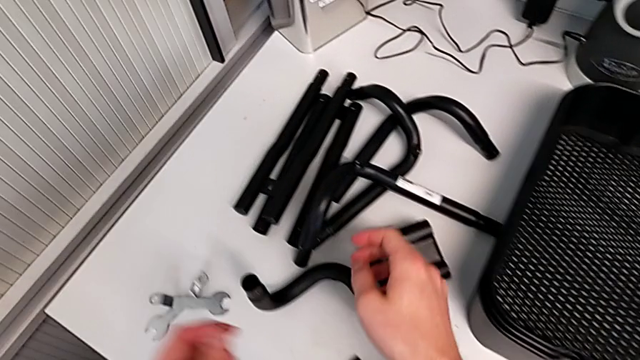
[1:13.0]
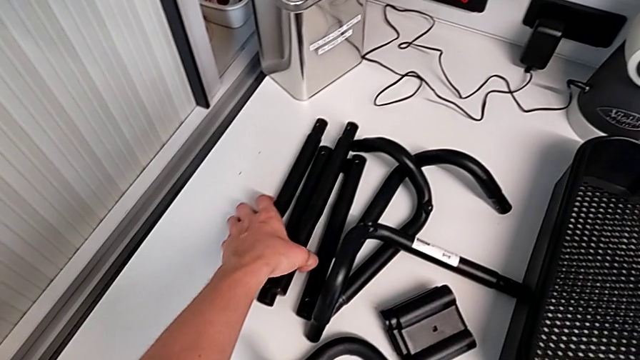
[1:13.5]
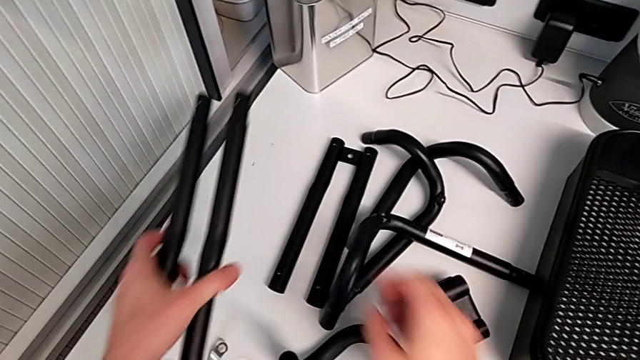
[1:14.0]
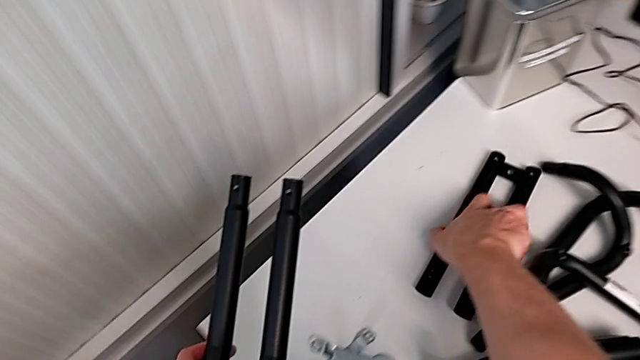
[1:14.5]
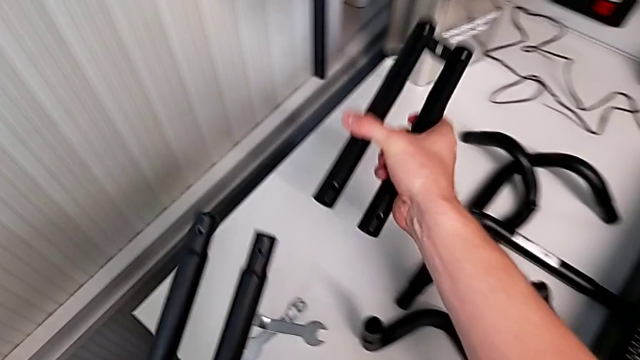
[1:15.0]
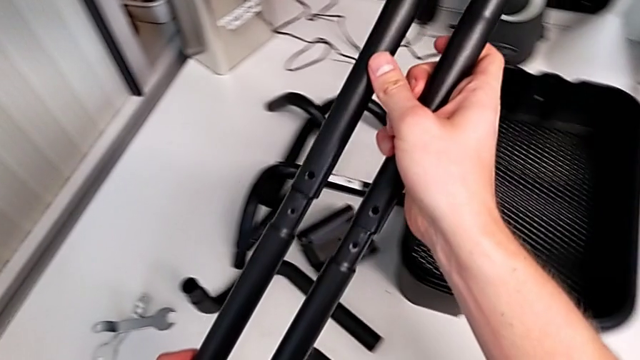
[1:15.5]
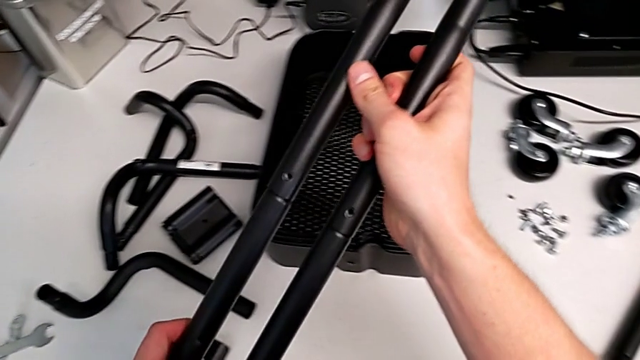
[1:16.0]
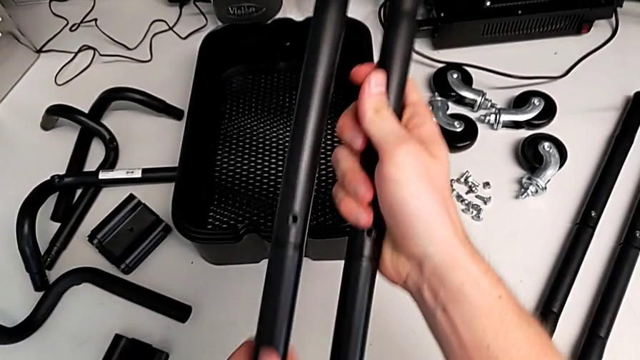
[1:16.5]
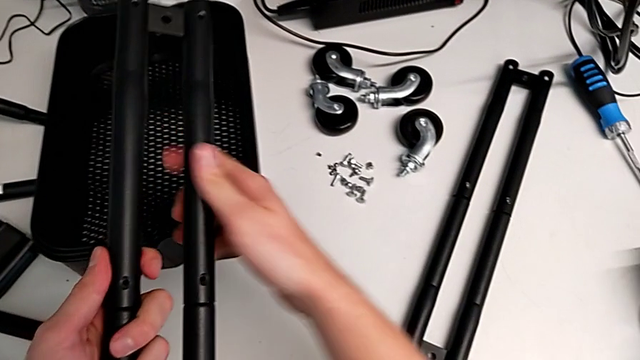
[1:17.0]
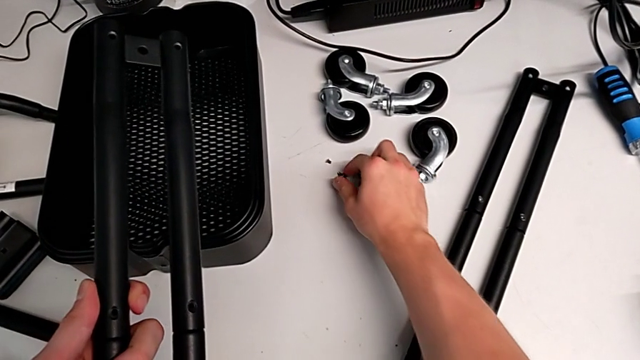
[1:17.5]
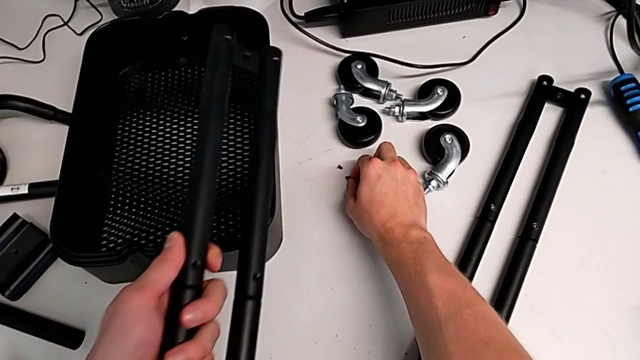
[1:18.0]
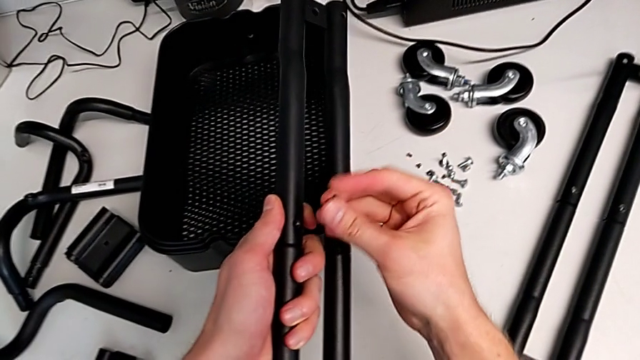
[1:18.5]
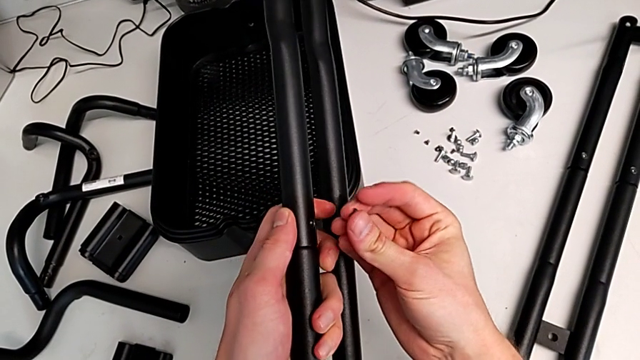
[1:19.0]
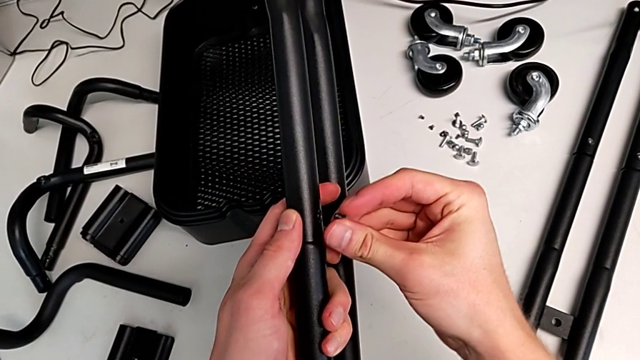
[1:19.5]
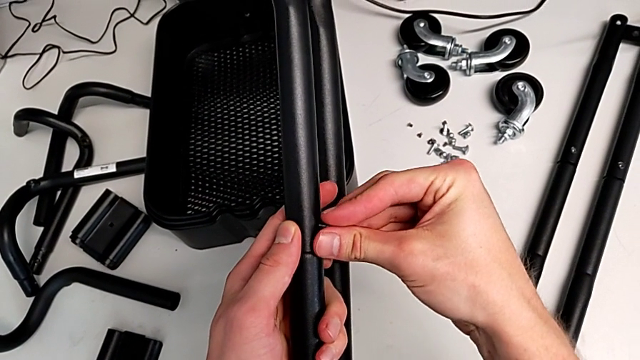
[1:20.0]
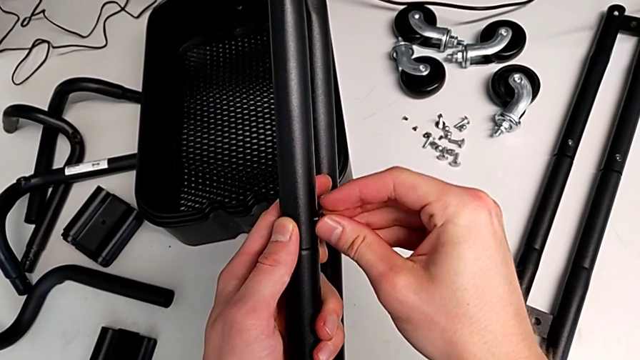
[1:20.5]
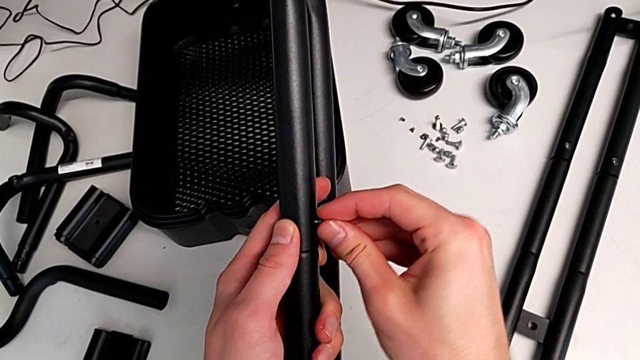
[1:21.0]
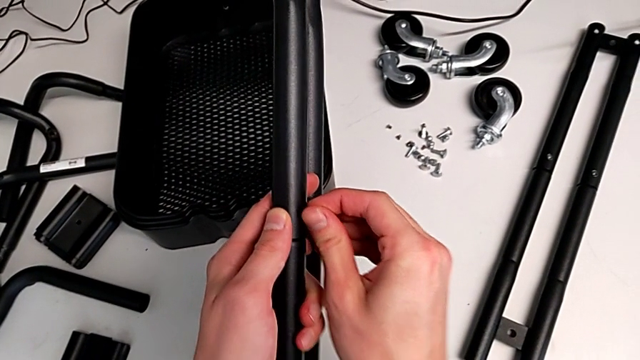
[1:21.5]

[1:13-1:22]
The camera wearer is assembling the second sidebar for the shelf. They grab the third leg, grab the fourth leg, assemble the second leg, grab the screw and insert it.

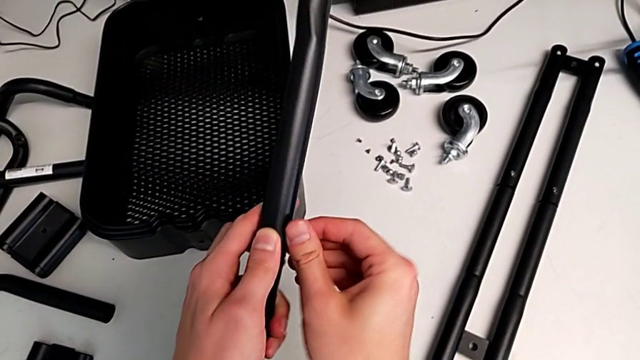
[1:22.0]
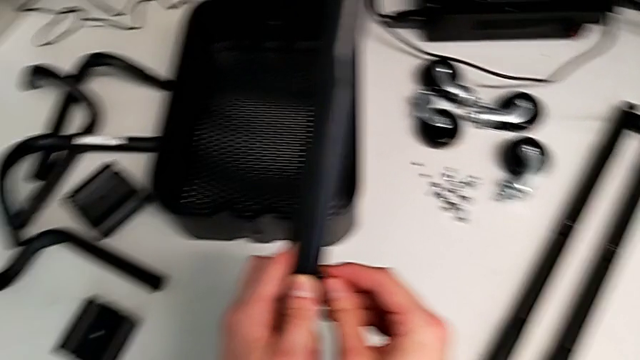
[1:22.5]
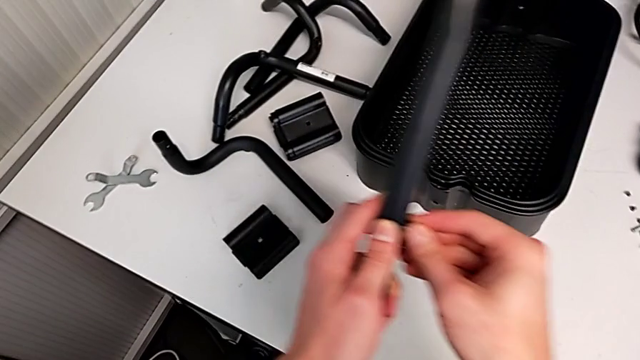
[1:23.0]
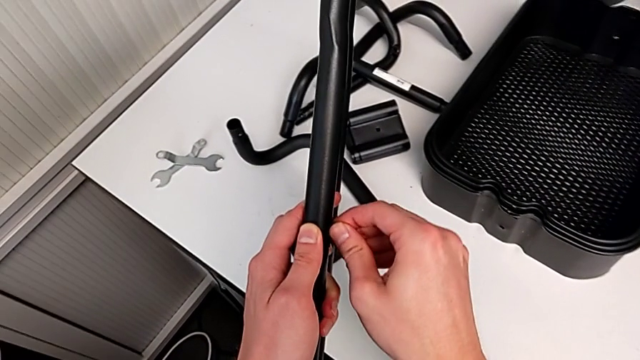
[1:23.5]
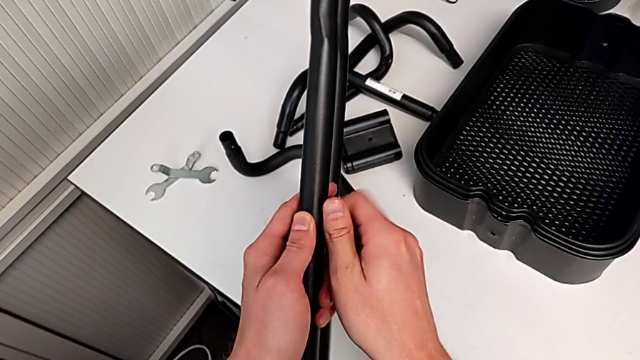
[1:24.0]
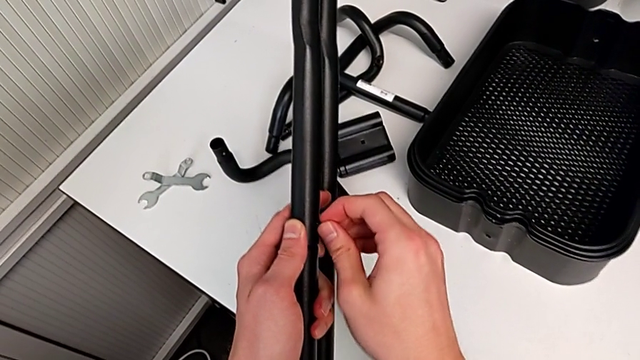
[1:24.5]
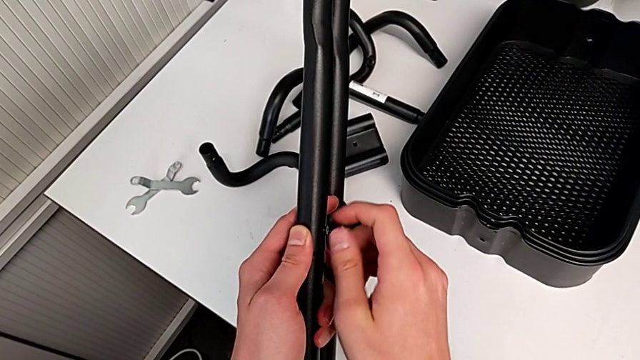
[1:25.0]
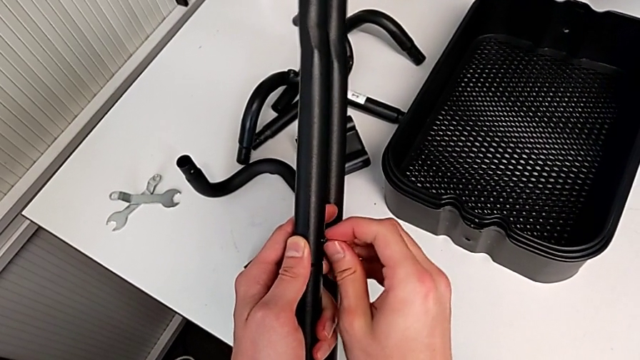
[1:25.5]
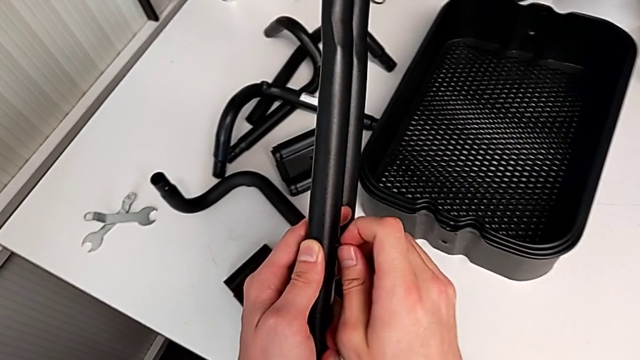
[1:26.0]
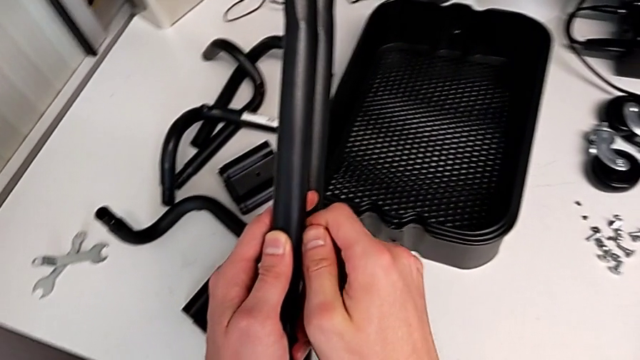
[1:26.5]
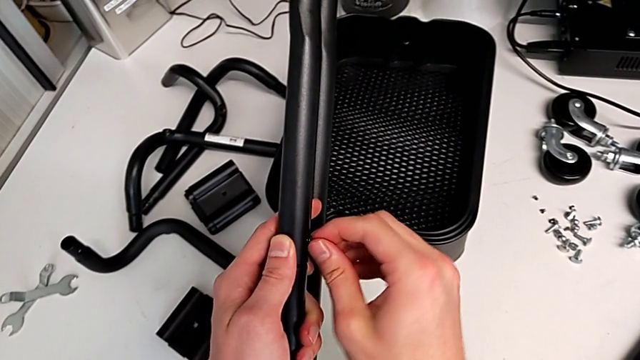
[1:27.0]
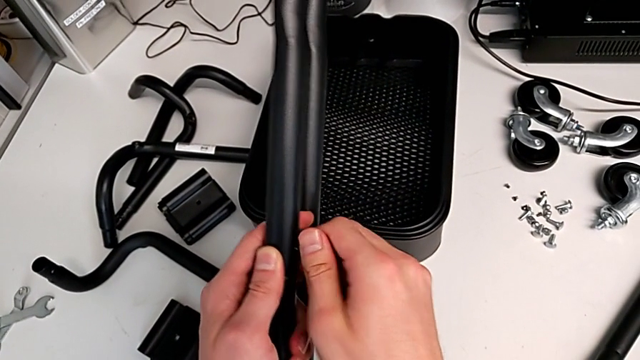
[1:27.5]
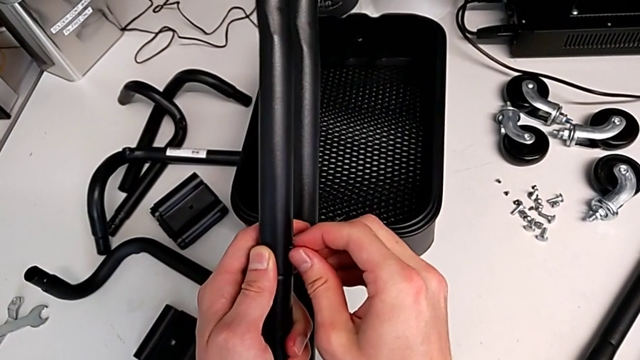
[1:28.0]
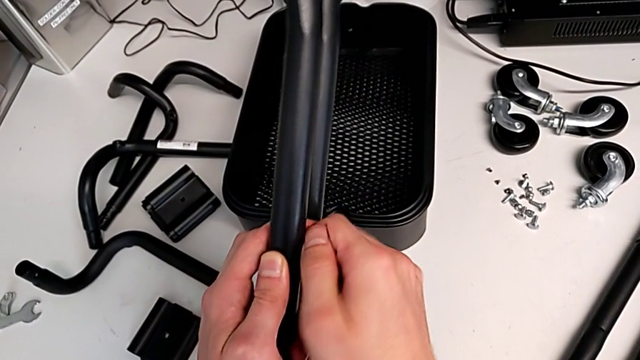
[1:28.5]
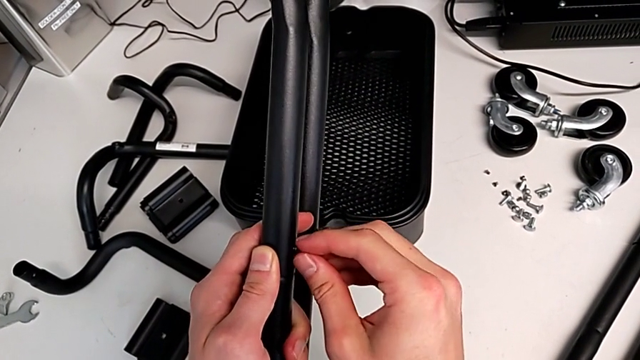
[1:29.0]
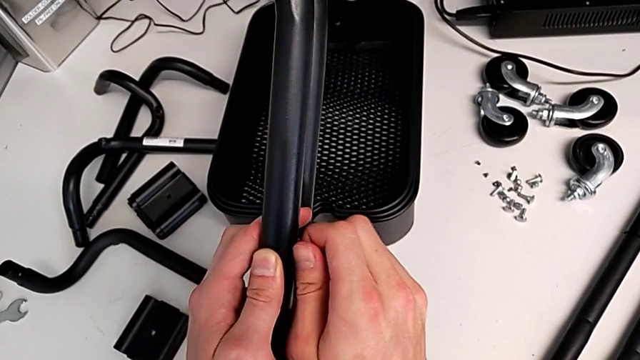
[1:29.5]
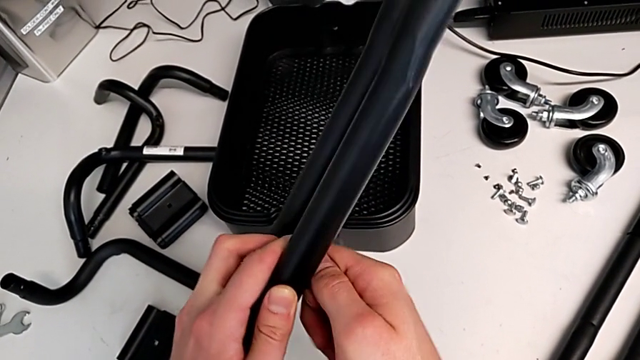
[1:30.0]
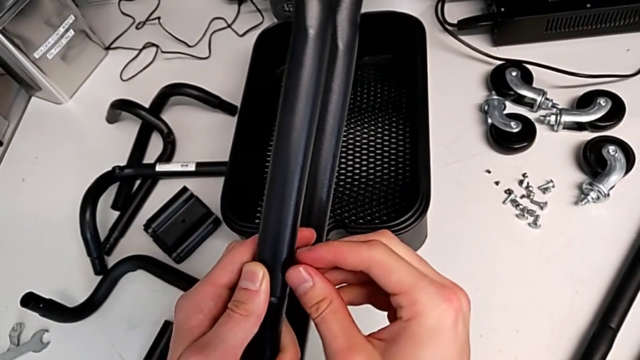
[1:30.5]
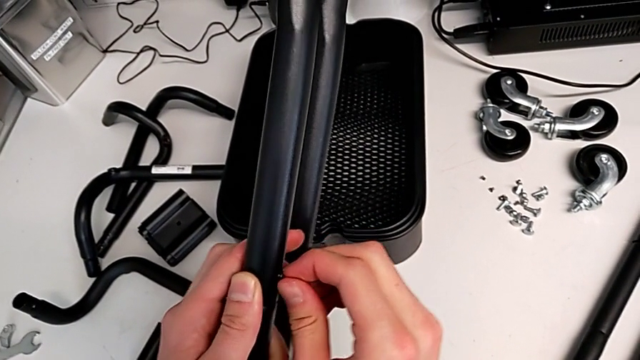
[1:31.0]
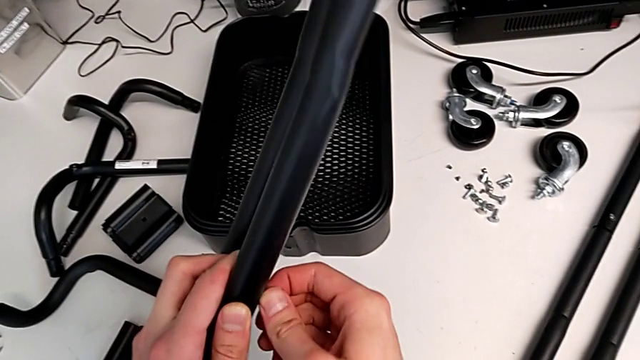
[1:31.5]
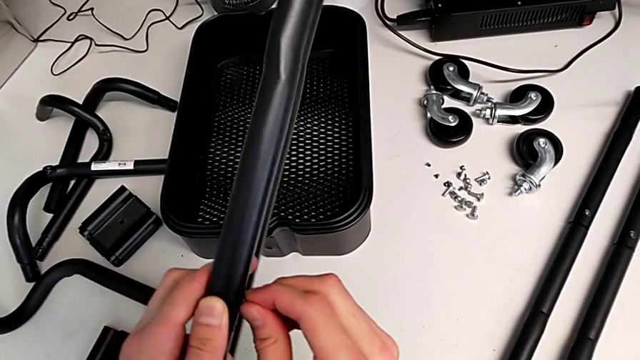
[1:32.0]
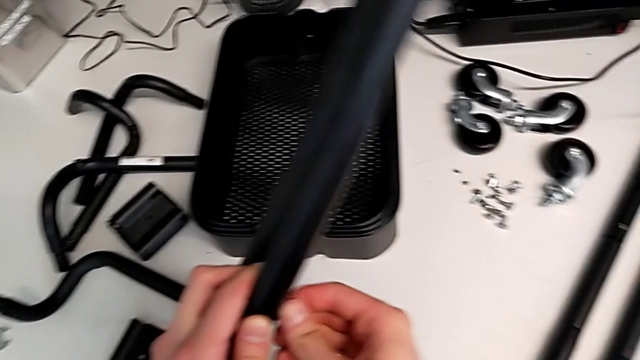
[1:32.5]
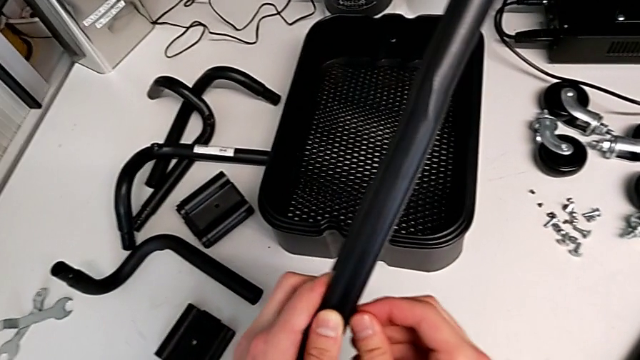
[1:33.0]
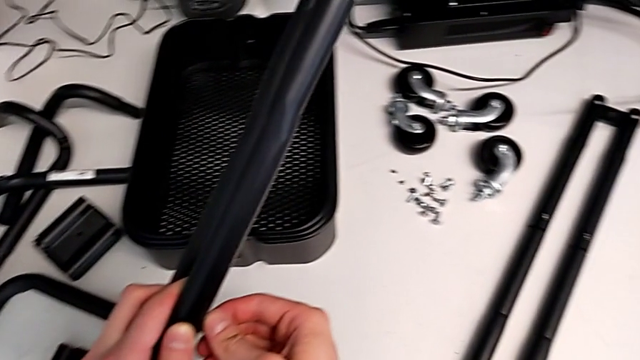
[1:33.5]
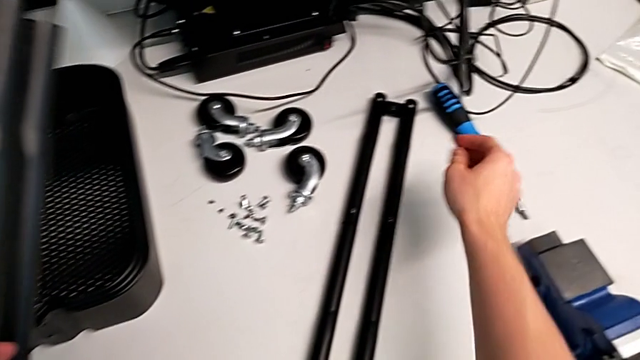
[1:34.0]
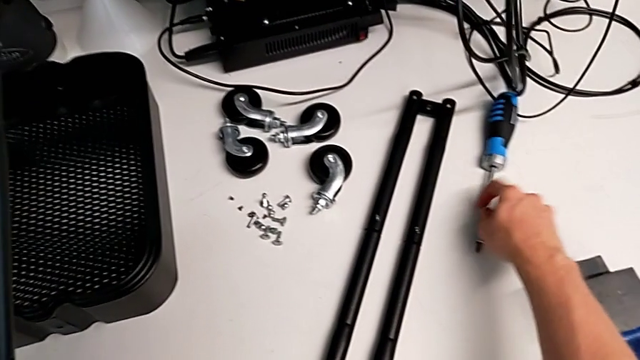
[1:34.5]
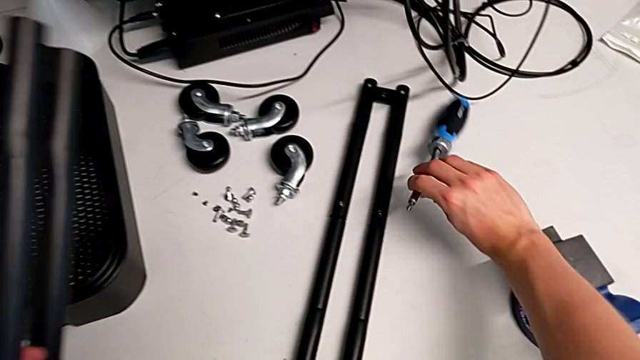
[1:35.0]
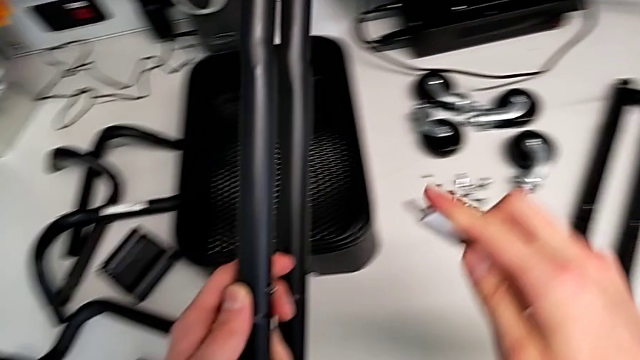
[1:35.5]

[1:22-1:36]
The camera wearer is assembling the second sidebar for the shelf. They wrongly screw the hexagon cap nut and grab the blue screwdriver.
